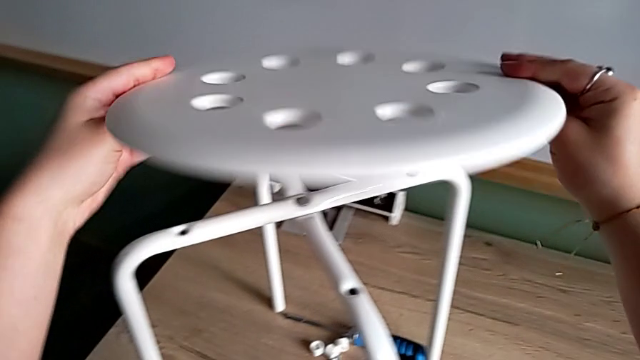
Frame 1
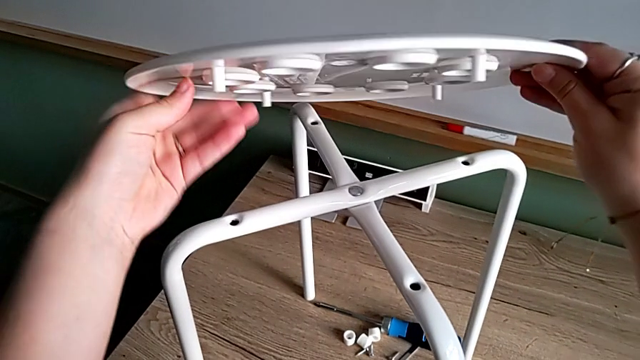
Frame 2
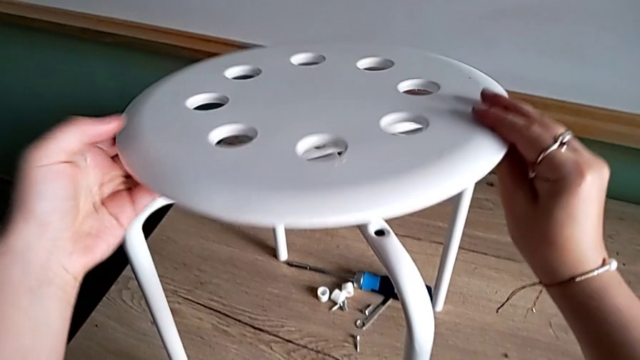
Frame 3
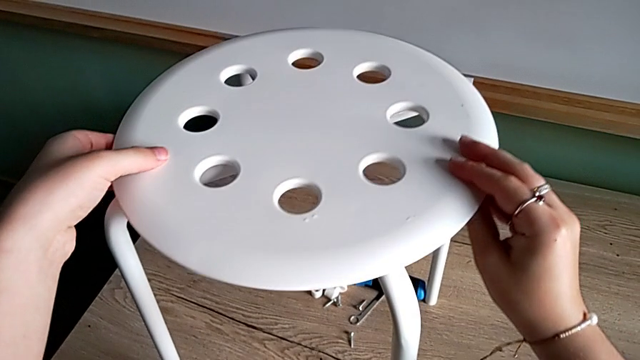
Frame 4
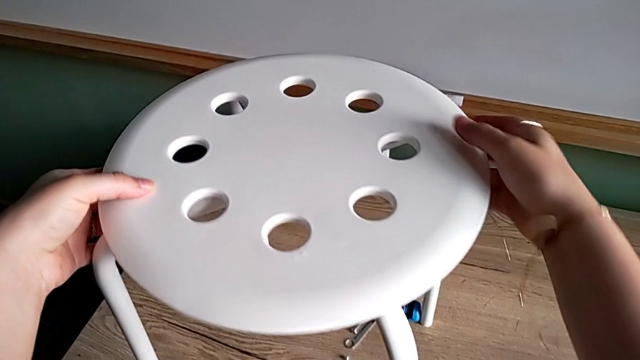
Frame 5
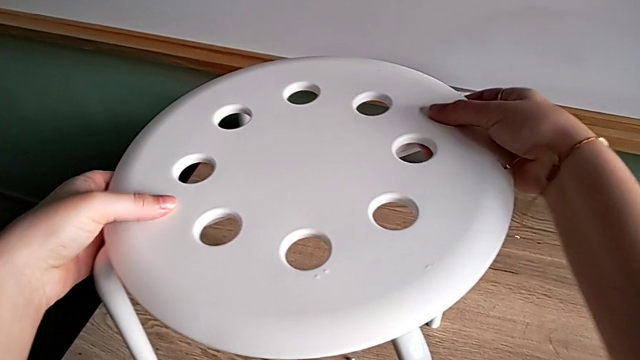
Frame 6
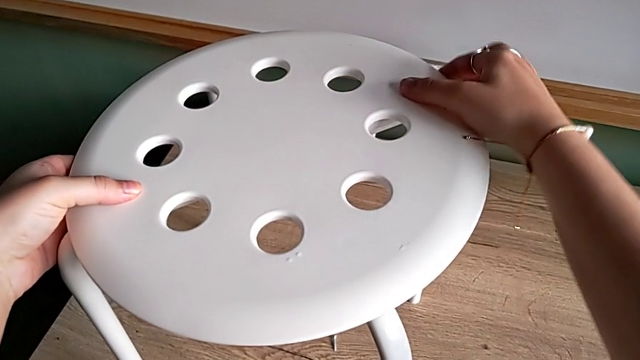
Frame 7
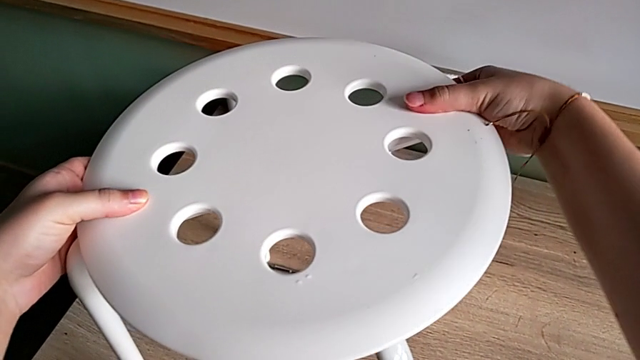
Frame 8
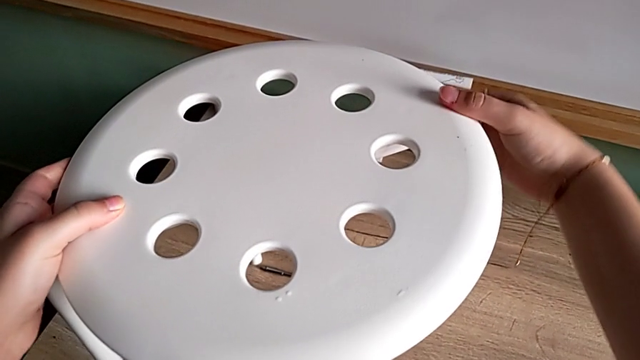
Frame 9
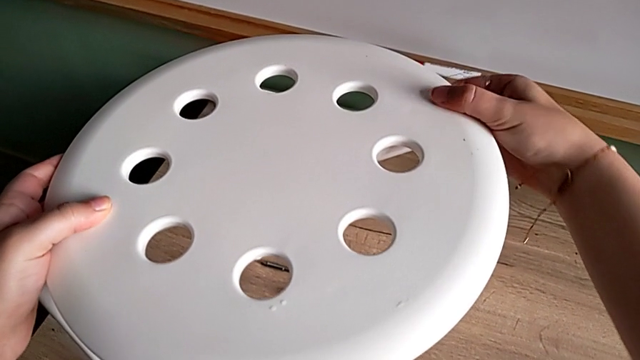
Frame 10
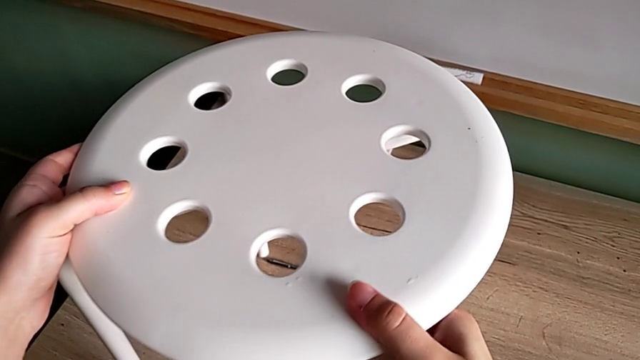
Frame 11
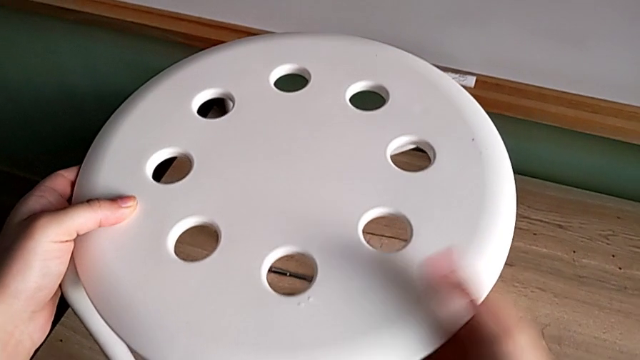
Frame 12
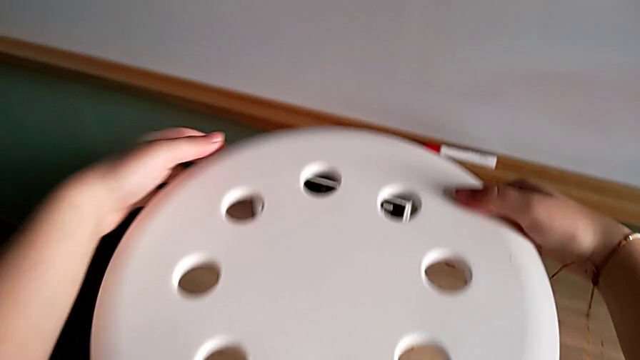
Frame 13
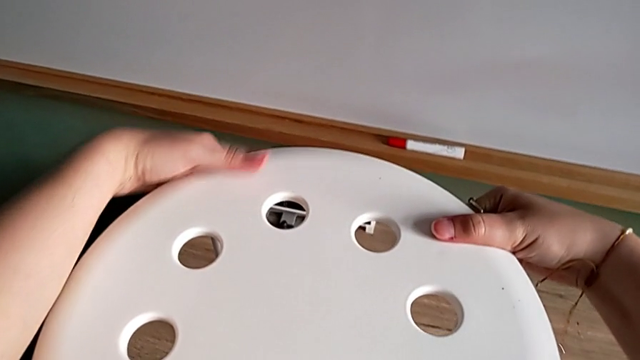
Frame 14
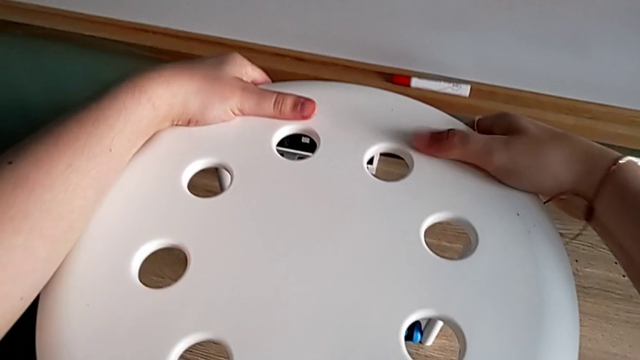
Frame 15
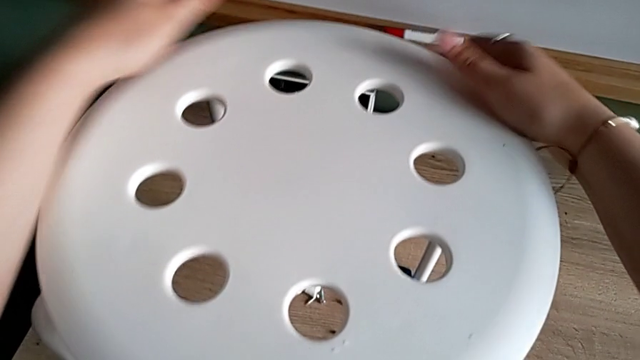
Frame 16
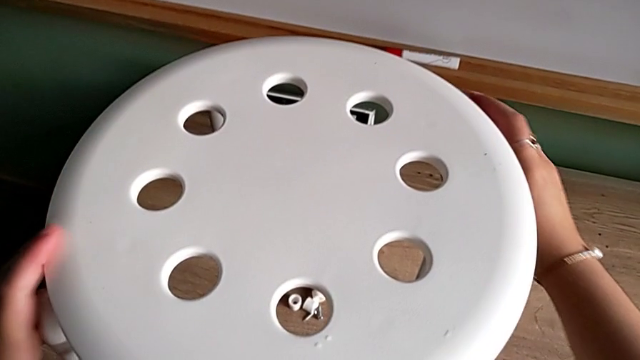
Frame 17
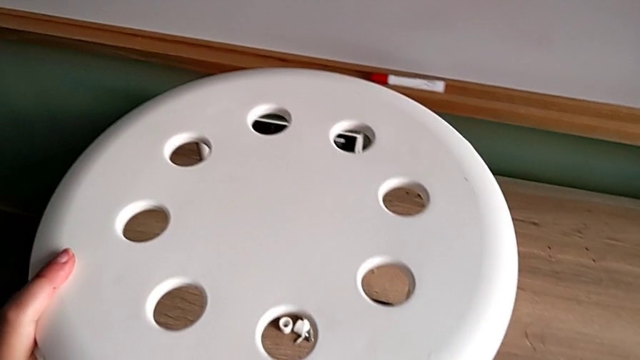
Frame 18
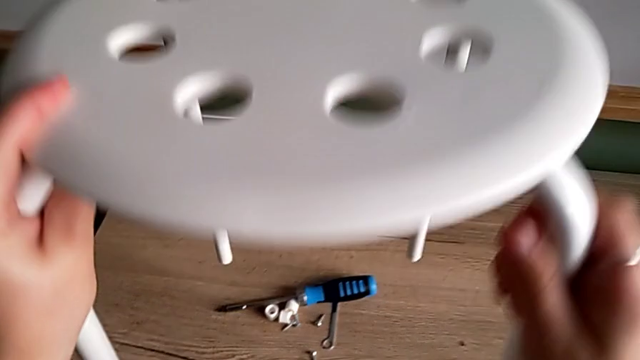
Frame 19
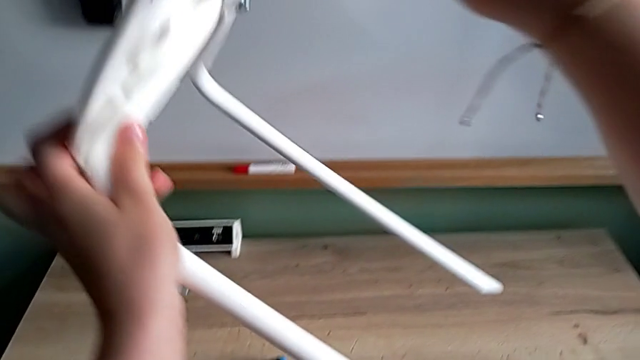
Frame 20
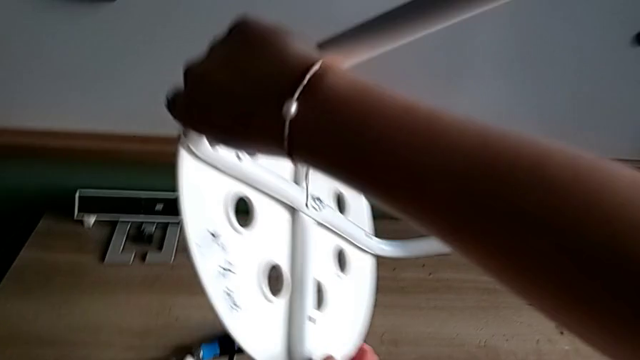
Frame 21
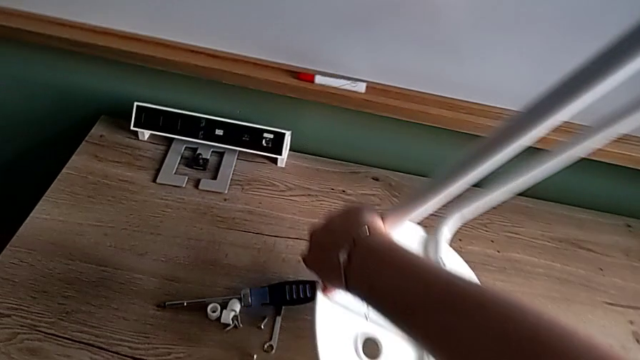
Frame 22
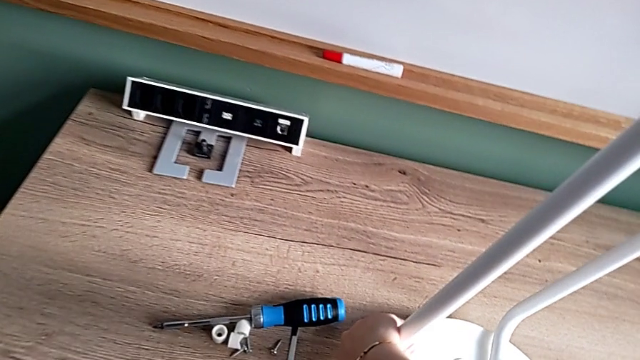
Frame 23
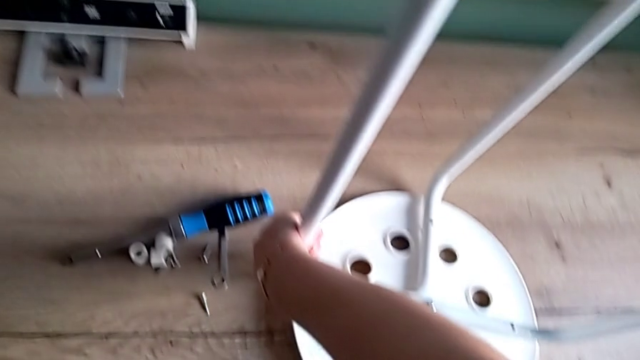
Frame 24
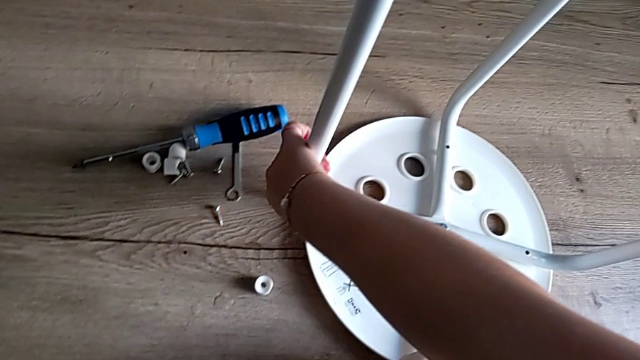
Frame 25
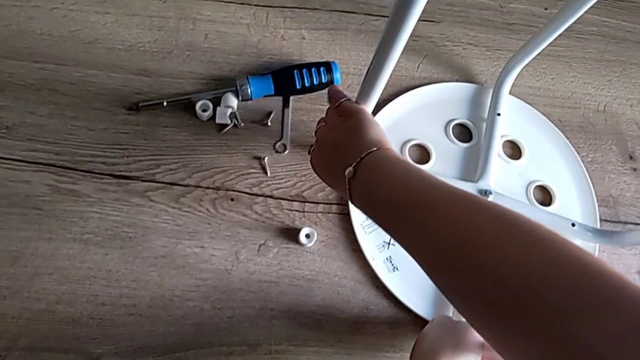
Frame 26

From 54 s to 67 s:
The camera wearer is assembling the legs and aligning the seat. They align the seat, rotate the stool and place it.

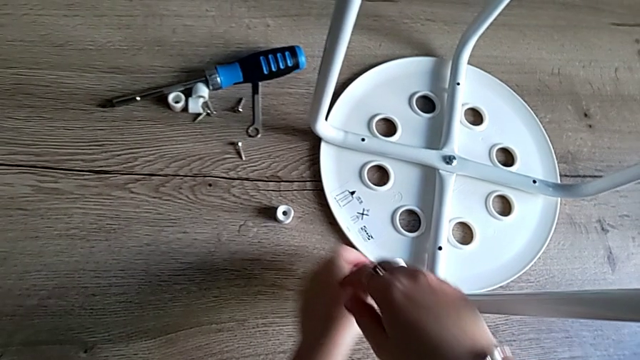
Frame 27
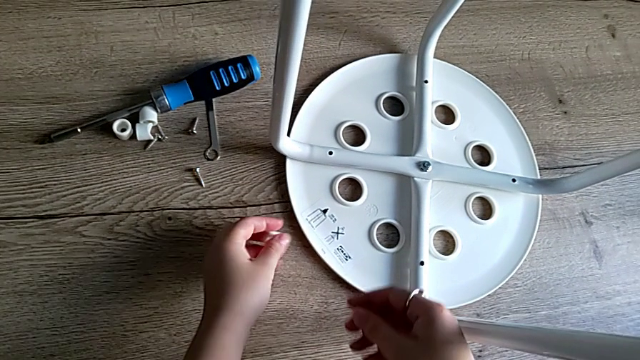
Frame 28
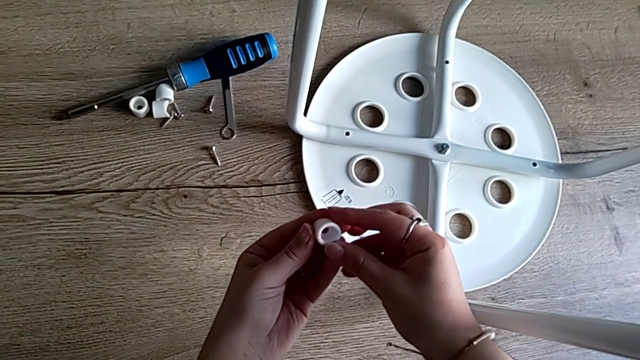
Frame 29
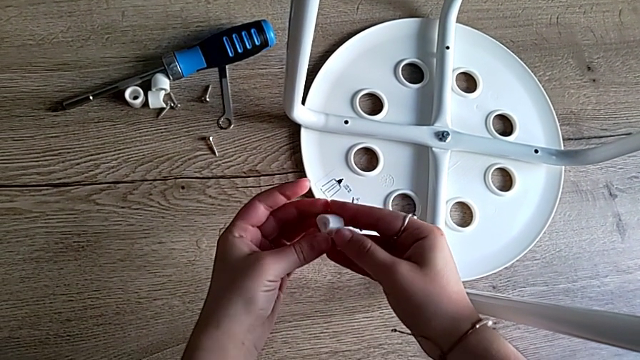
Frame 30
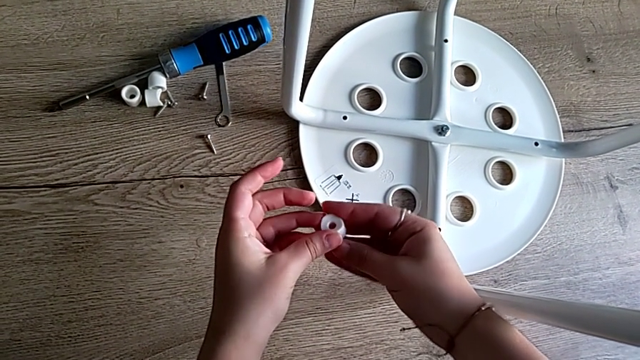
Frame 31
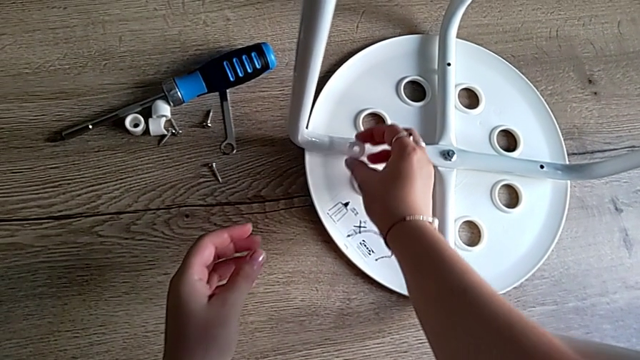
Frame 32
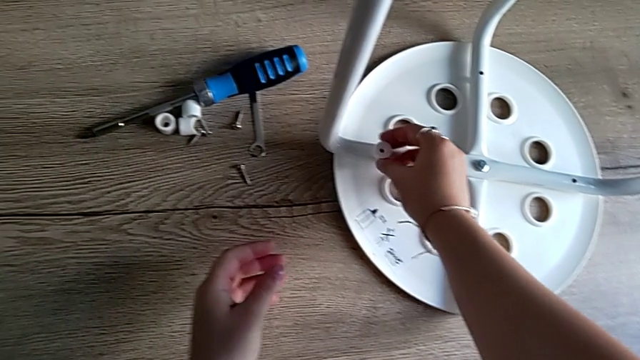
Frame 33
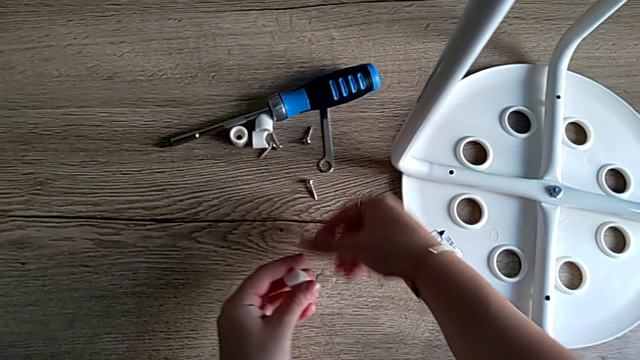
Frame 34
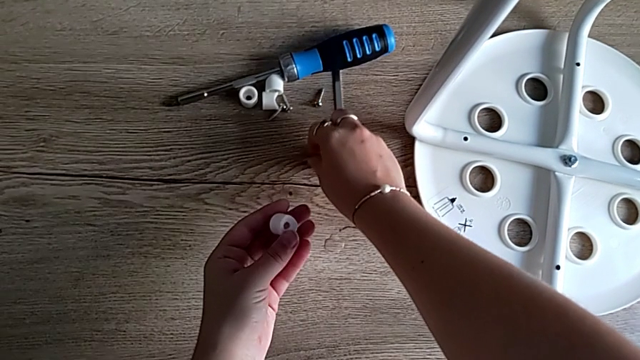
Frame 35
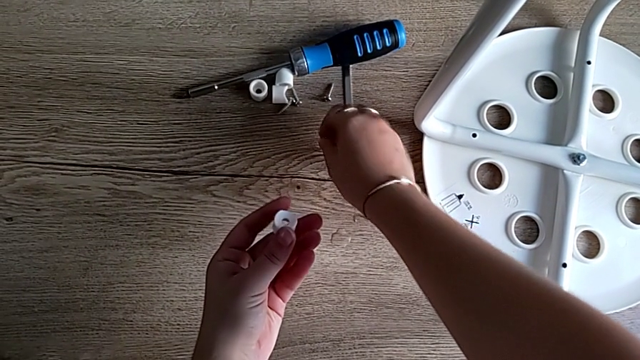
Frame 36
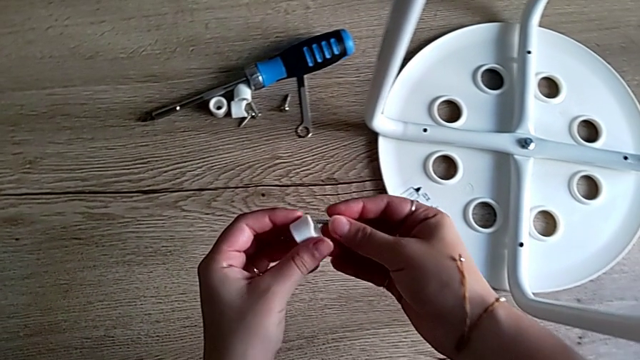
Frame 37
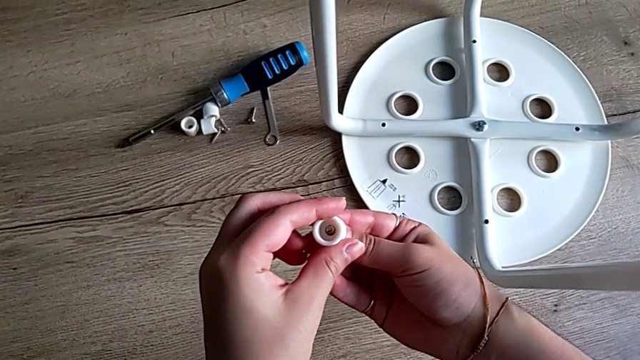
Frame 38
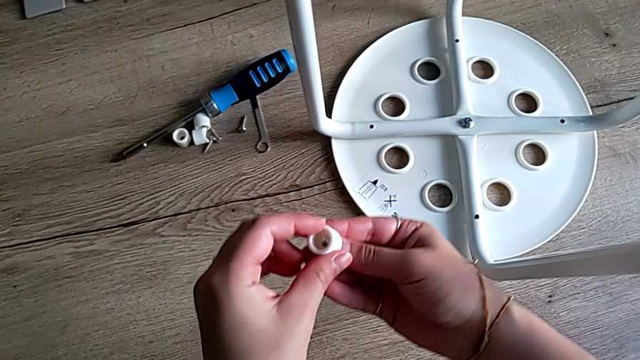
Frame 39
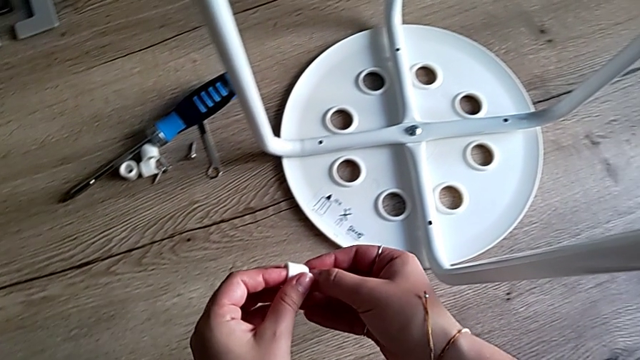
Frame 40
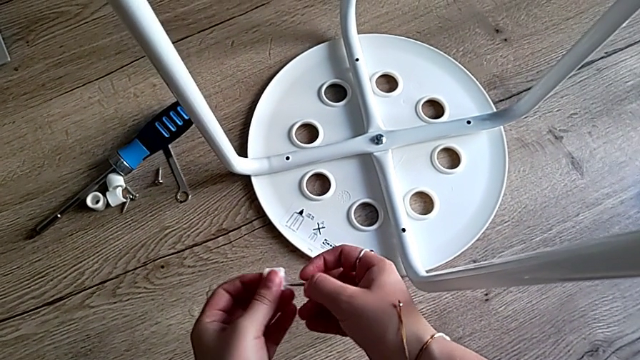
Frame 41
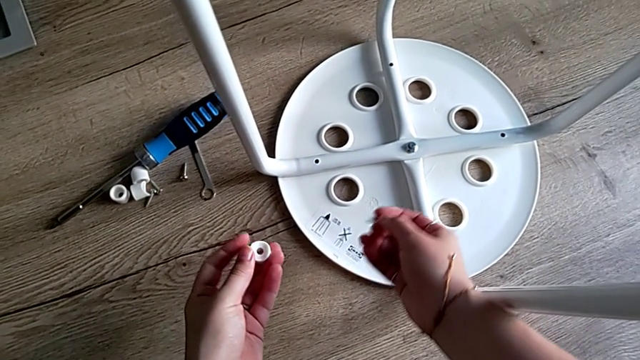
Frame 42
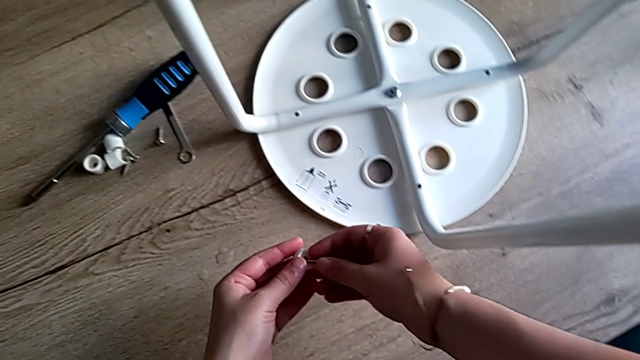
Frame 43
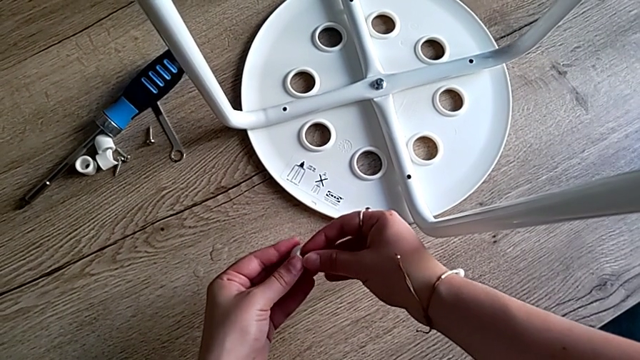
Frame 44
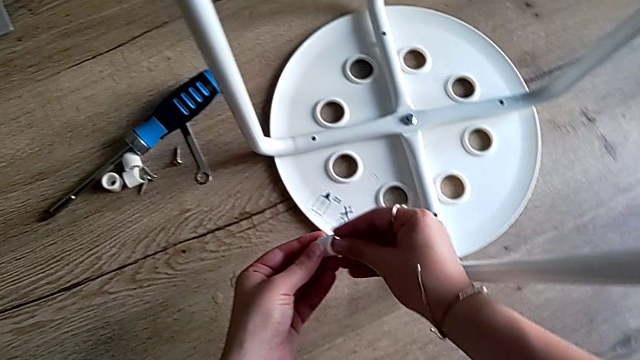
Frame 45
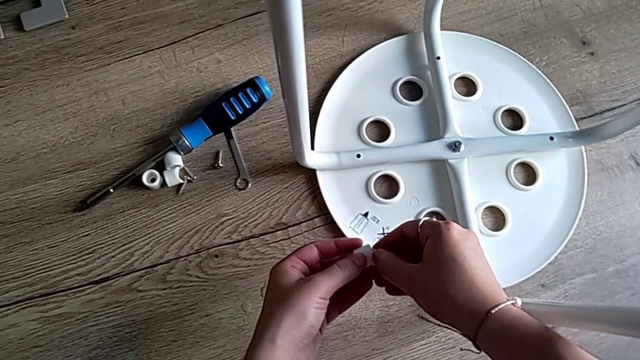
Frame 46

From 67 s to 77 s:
The camera wearer is screwing the first screw to attach the legs and the seat. They grab the first washer, rotate it, align it, hold it with the left hand, grab the first screw and wrongly align it, placing the saddle washer.
